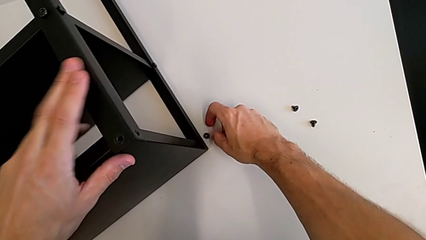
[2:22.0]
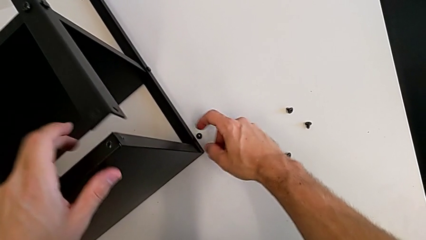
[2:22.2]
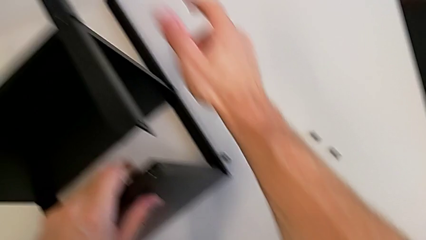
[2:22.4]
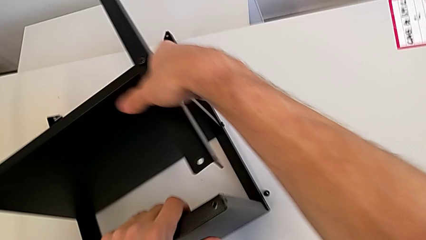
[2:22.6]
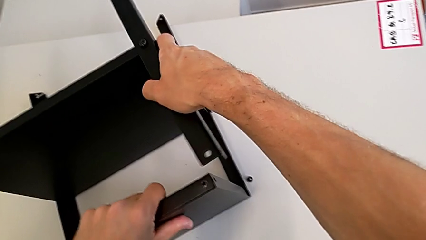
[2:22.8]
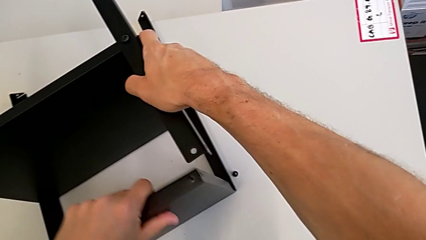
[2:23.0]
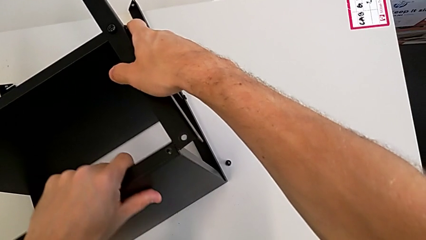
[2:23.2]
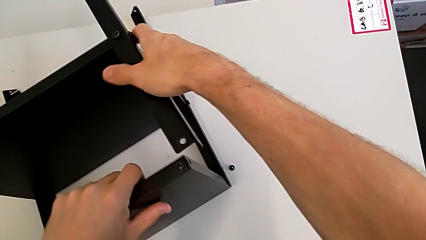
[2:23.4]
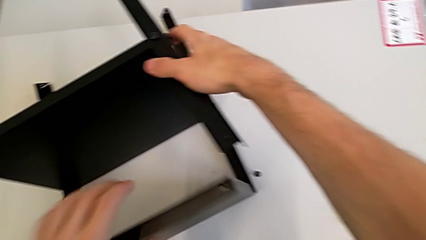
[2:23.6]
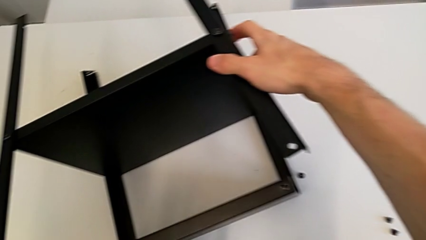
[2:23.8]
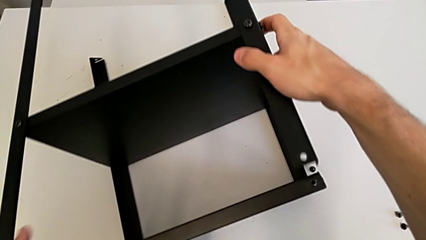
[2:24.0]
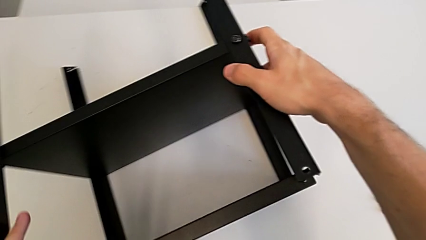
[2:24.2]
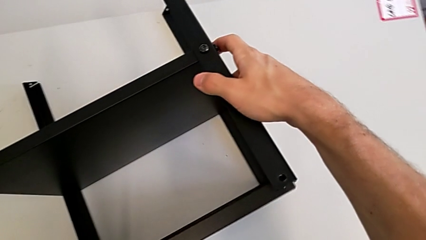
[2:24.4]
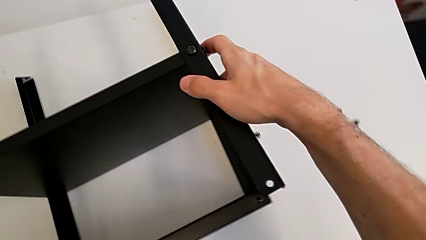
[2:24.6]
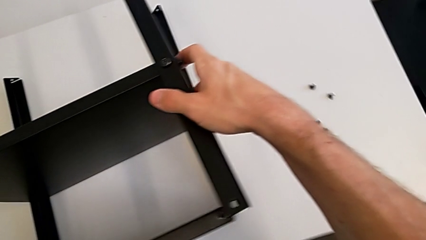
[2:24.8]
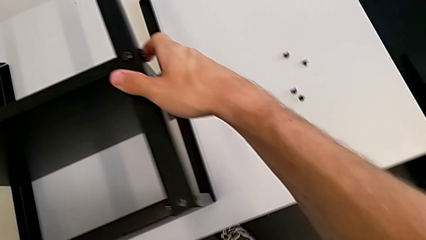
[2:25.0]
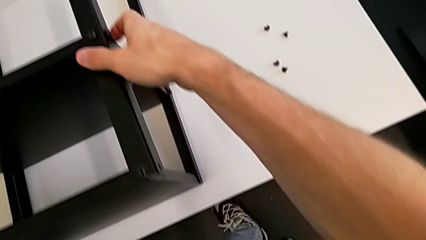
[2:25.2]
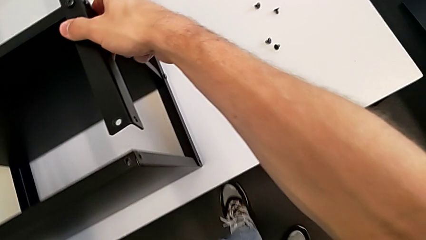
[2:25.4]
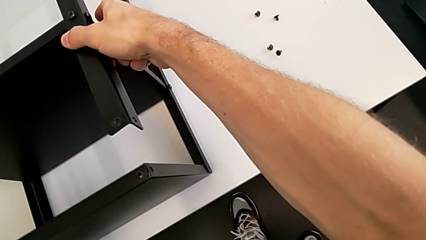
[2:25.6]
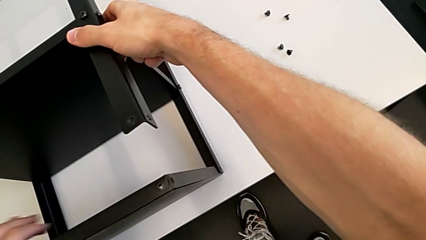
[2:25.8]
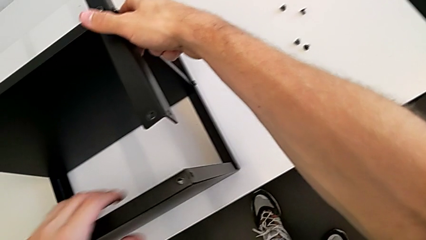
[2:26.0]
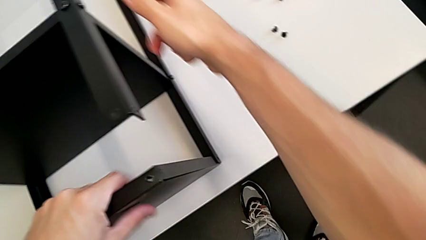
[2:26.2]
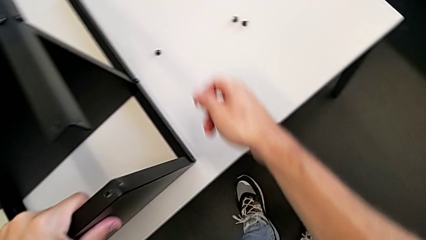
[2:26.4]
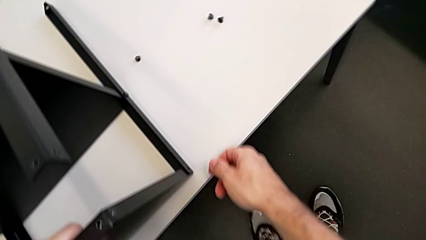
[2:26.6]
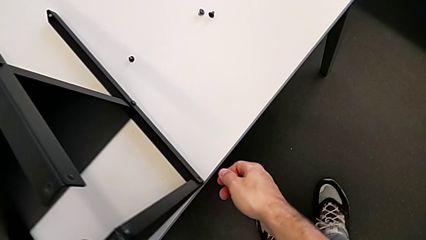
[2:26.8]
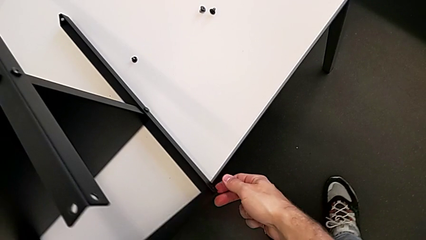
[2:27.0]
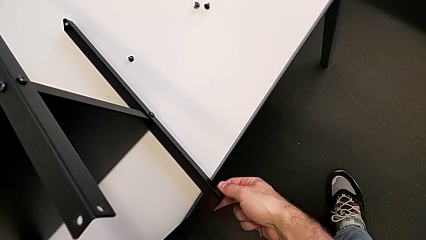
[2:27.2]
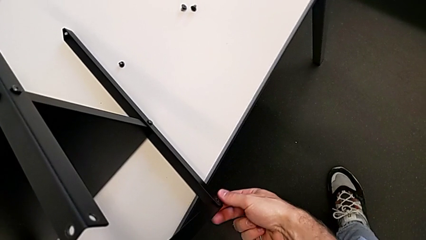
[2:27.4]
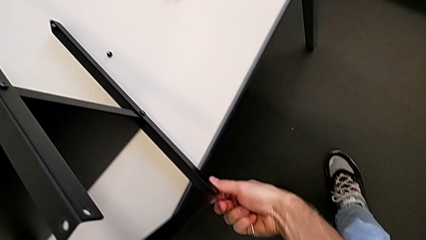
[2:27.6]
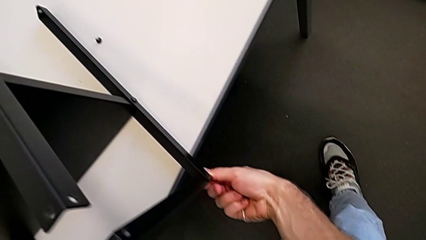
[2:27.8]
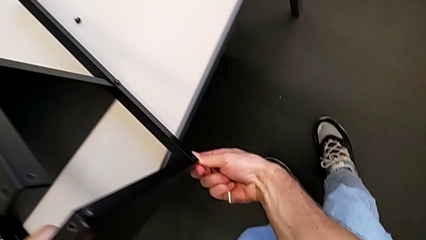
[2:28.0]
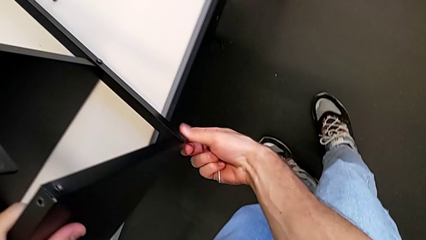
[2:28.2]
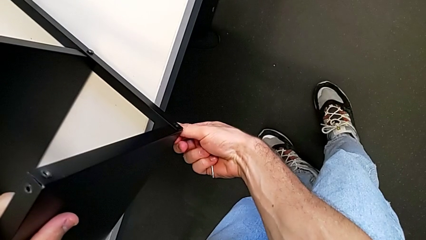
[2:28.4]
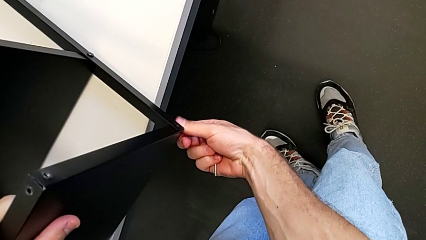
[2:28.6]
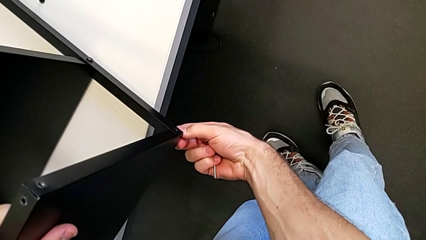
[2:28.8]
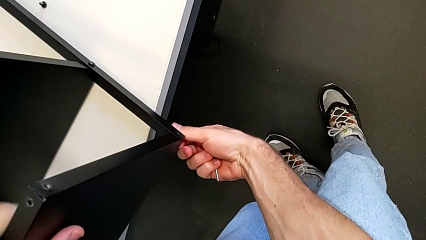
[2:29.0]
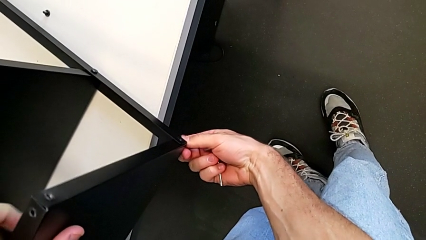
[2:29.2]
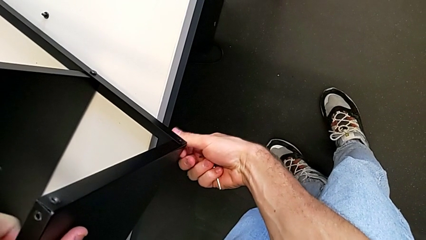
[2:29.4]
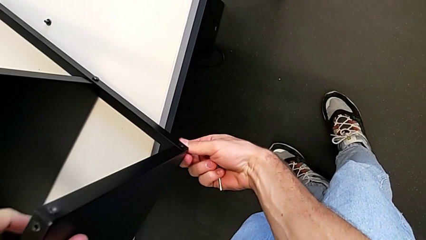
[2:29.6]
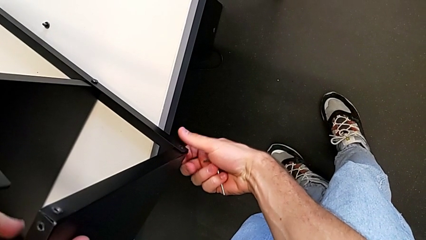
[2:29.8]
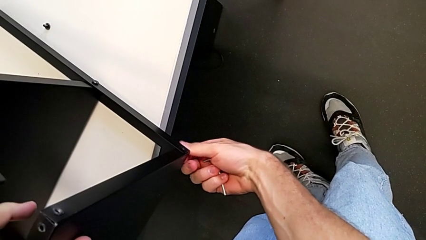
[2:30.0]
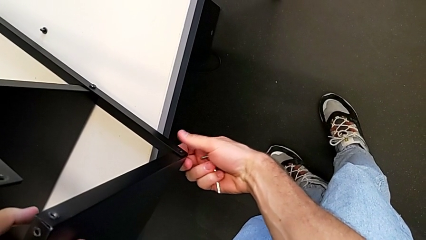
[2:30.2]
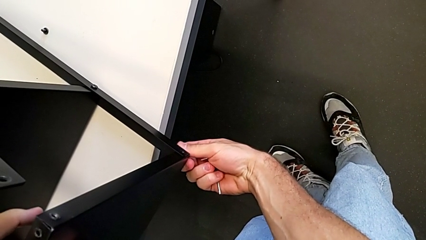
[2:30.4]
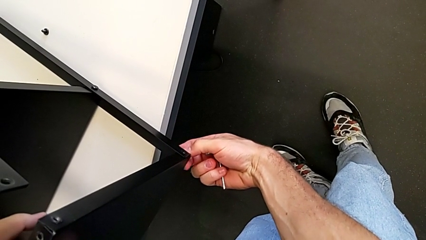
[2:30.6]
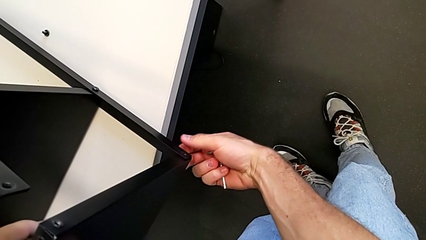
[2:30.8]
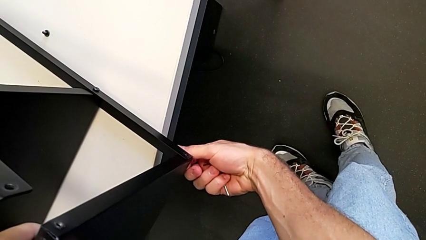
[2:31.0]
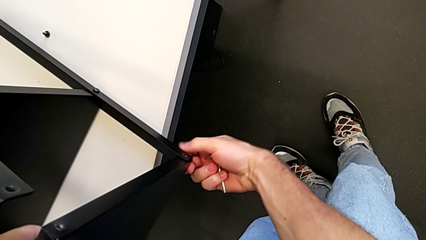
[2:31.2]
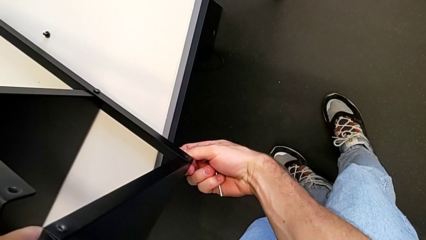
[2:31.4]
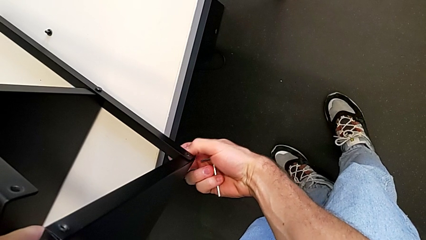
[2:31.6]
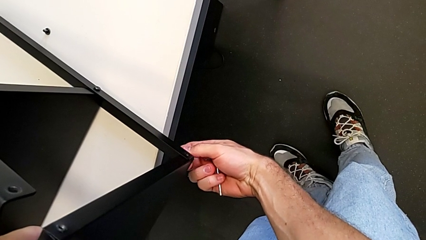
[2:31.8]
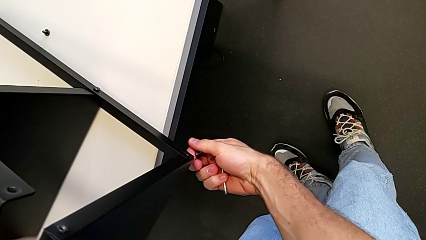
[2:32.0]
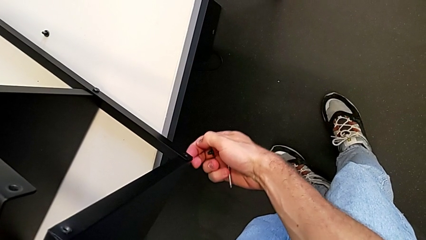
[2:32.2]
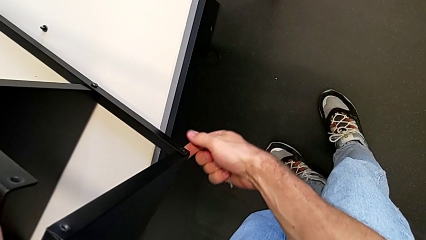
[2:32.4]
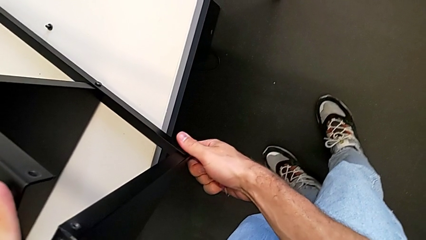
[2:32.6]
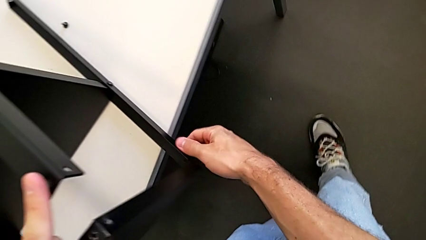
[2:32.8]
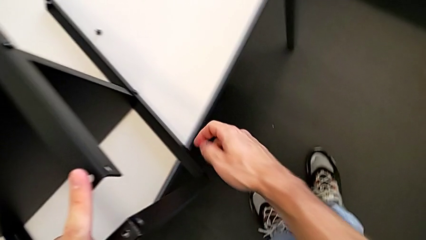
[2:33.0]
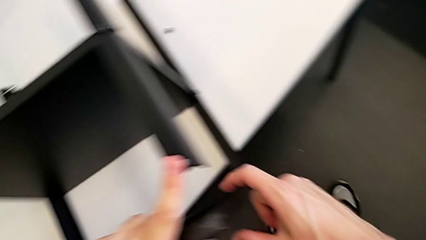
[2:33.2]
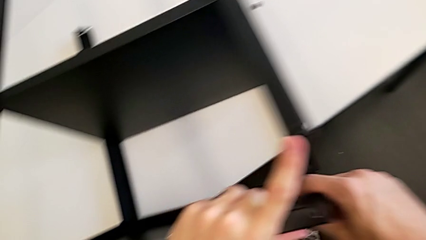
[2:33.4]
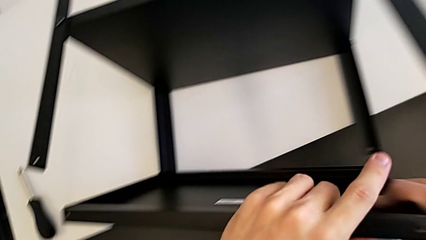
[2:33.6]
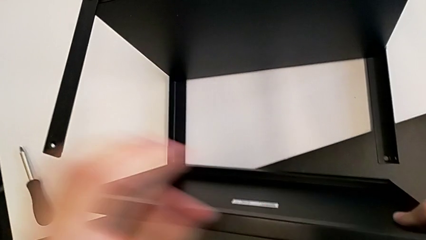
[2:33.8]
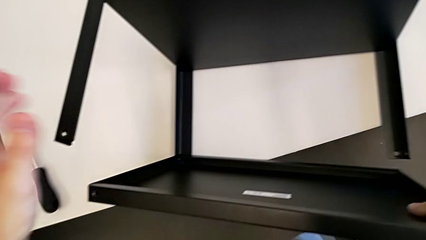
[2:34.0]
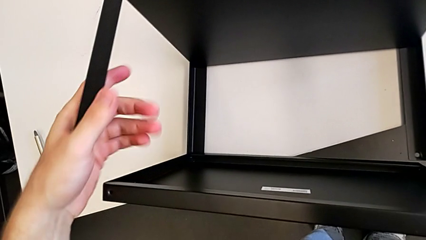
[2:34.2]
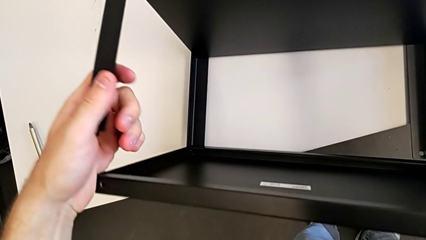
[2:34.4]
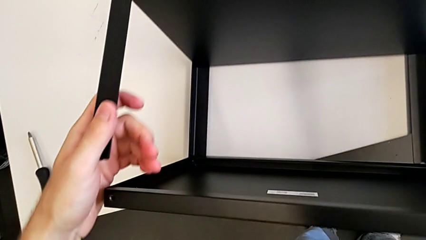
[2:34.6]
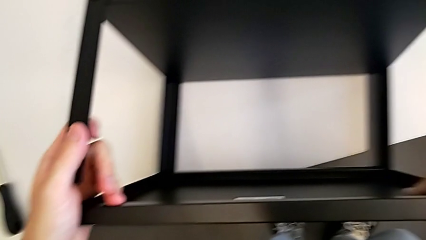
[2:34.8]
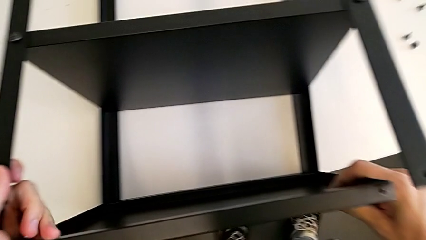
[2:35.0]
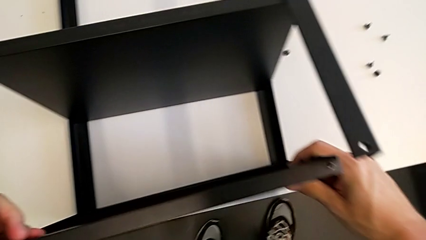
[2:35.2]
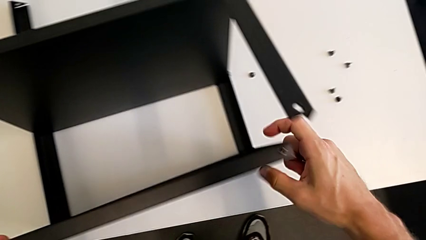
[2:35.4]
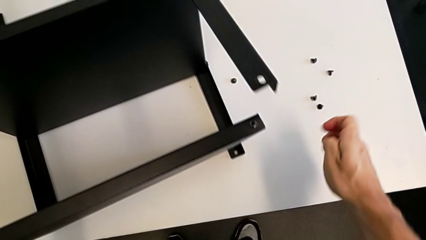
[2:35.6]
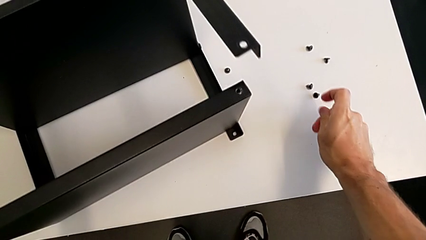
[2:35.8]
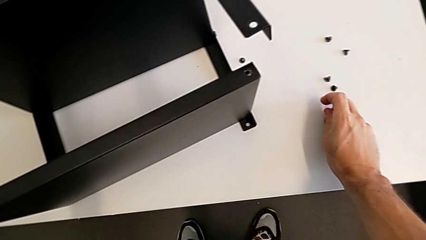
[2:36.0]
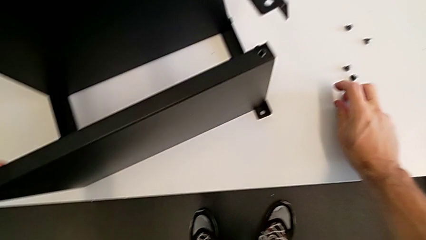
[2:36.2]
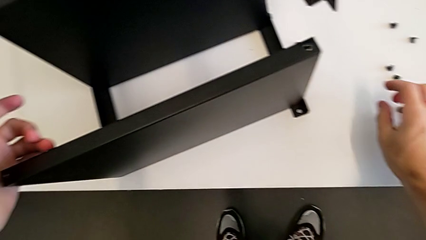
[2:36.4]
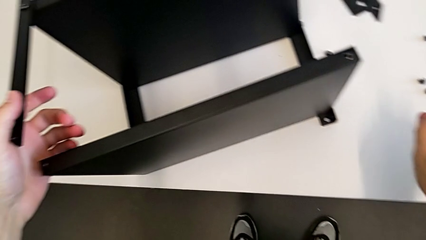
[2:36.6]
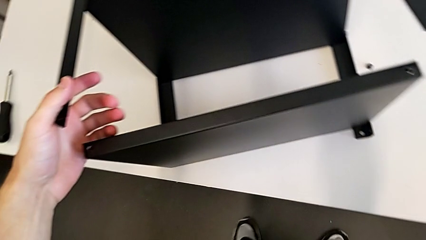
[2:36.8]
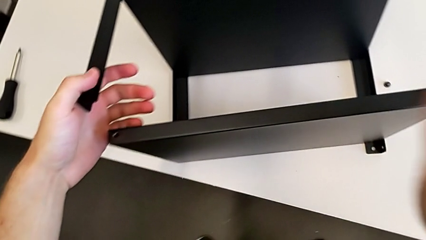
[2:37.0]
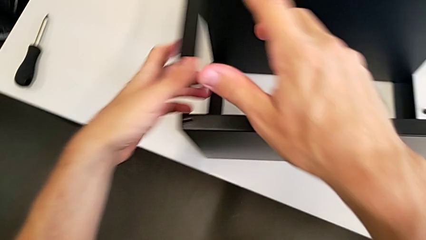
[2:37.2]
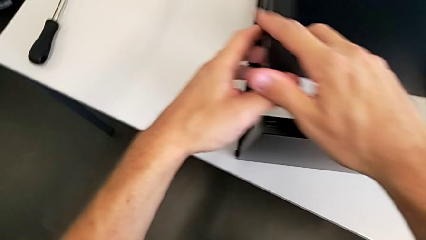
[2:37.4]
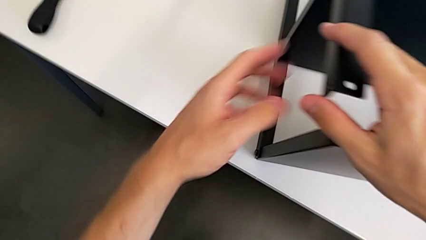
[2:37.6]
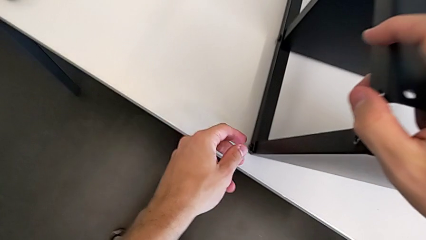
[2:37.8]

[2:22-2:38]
The camera wearer is withdrawing the top screws. They grab the nightstand, slide it, unscrew the hex socket head, disassemble it, grab the nightstand, slide it and place the hex socket head.
